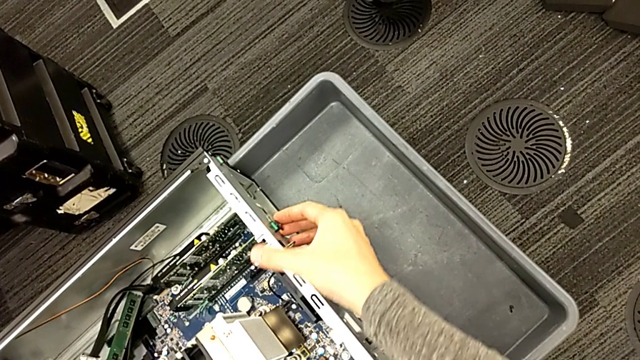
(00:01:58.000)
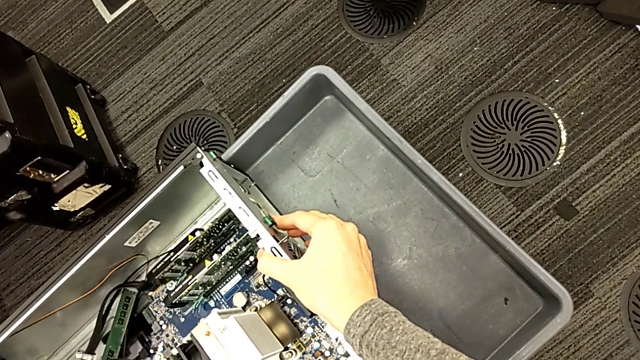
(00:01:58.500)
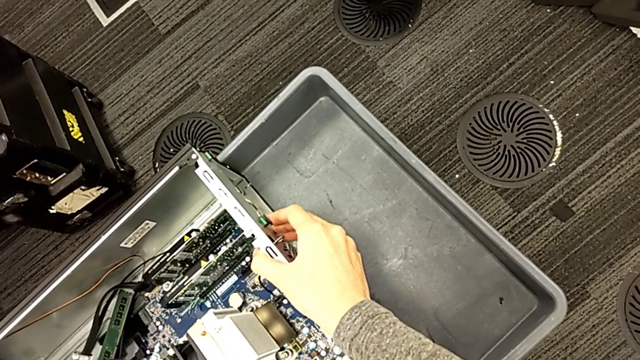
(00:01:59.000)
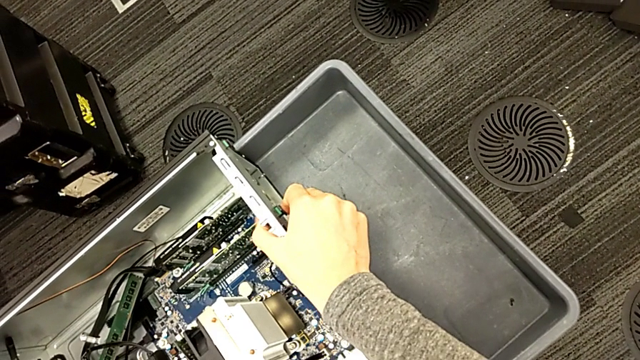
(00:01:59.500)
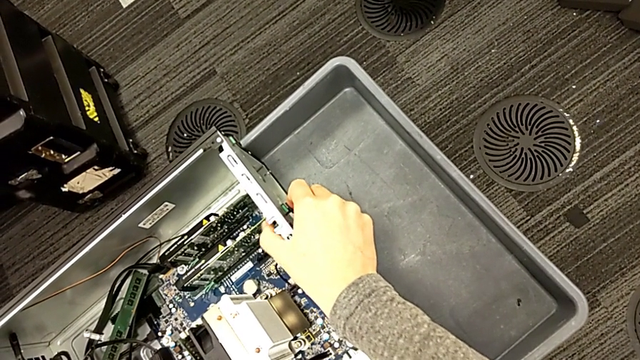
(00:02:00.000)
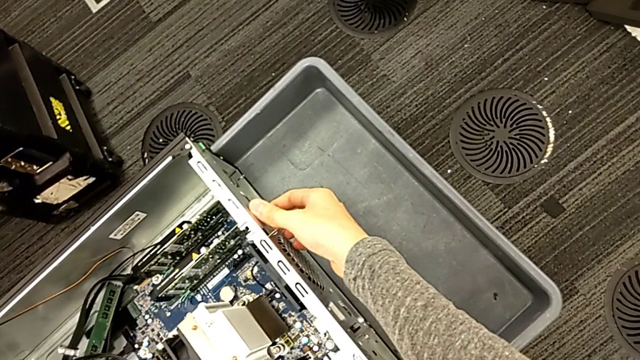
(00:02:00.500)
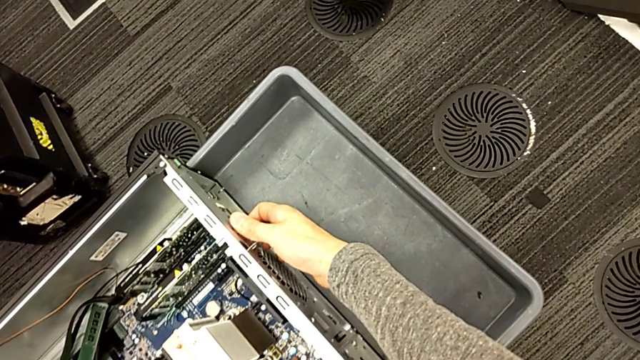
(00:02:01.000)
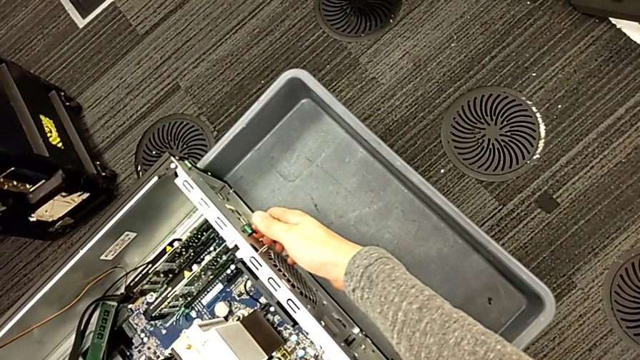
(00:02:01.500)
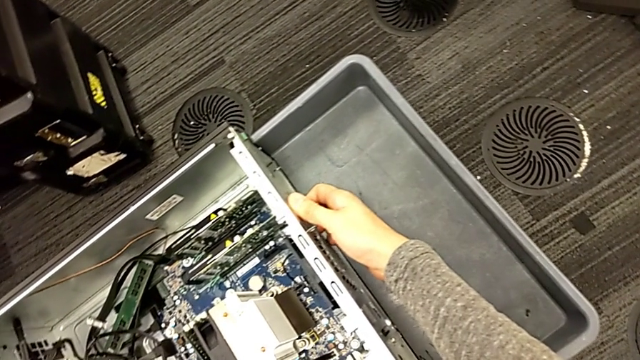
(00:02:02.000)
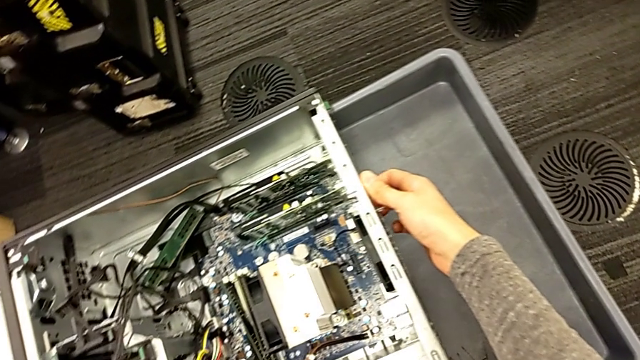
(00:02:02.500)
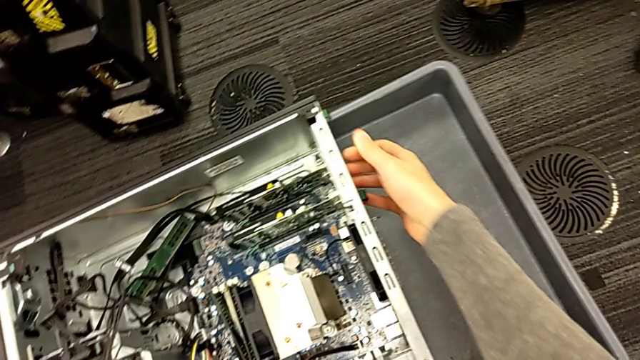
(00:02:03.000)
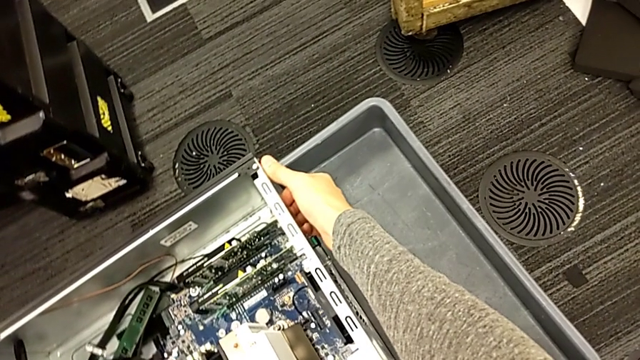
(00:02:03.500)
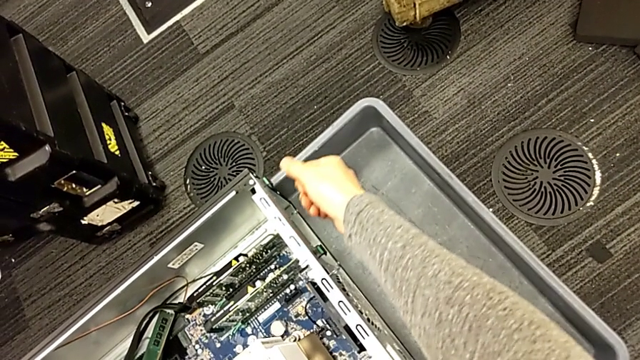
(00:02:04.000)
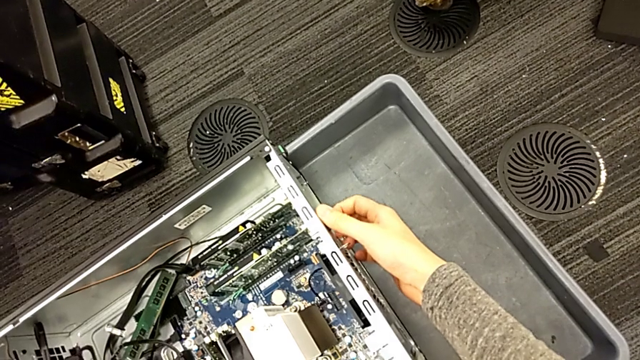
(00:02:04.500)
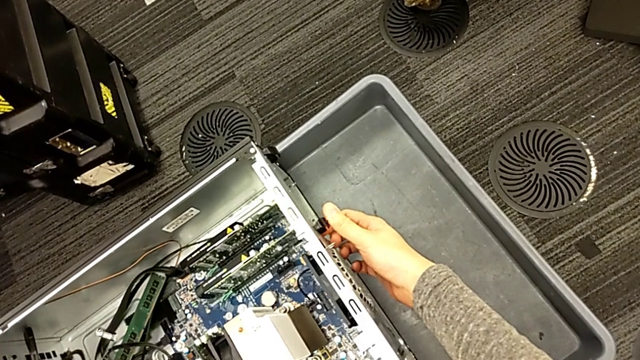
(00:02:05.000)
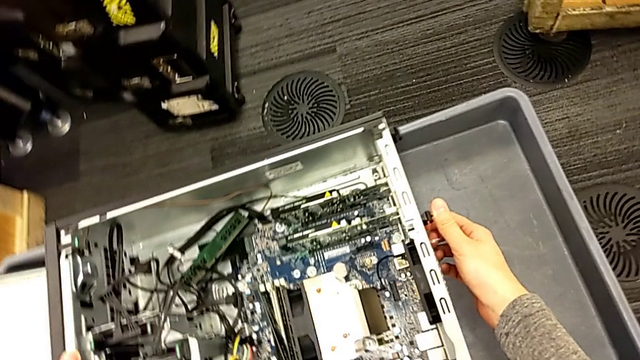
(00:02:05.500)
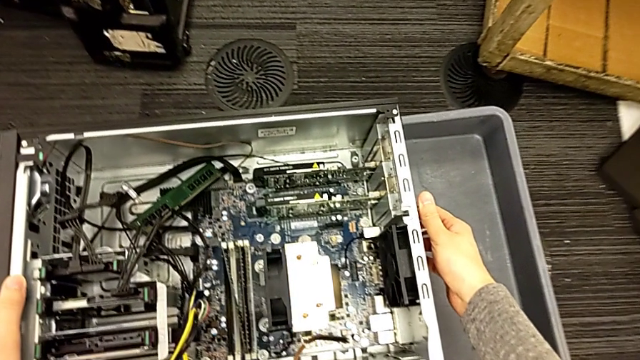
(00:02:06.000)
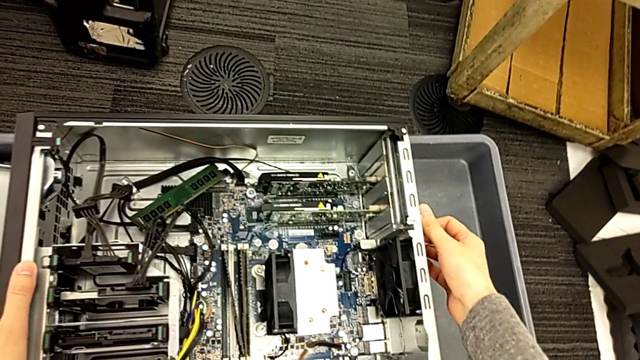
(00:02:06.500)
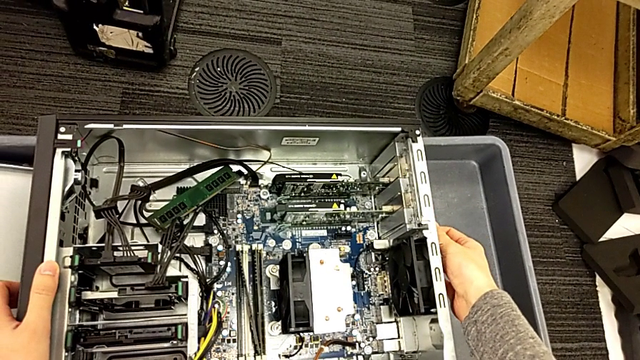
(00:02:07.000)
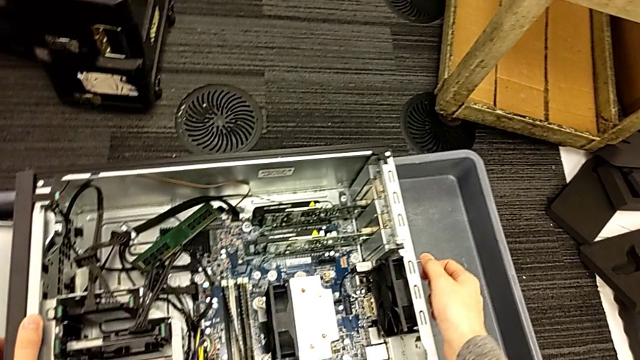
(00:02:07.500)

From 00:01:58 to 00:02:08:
The camera wearer is removing the graphic card from the computer tower. They keep pressing the green computer tab.

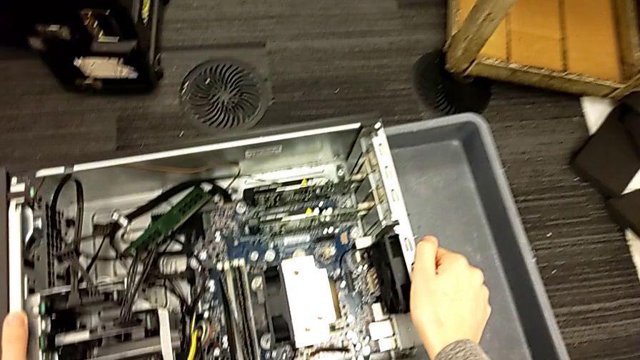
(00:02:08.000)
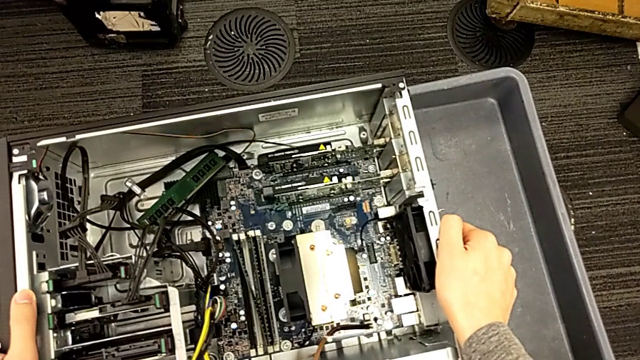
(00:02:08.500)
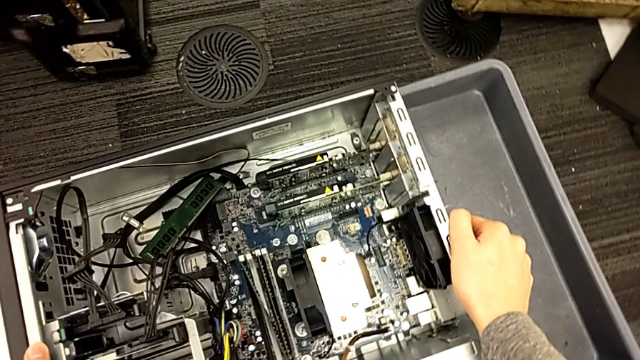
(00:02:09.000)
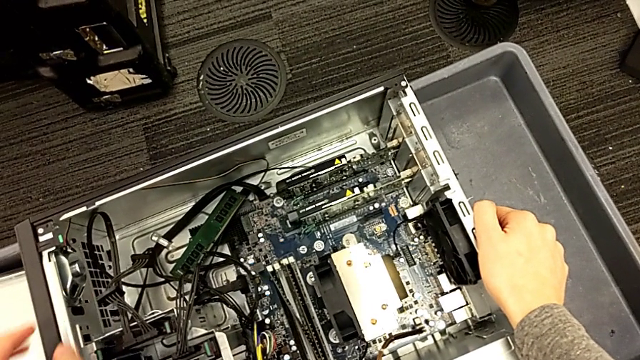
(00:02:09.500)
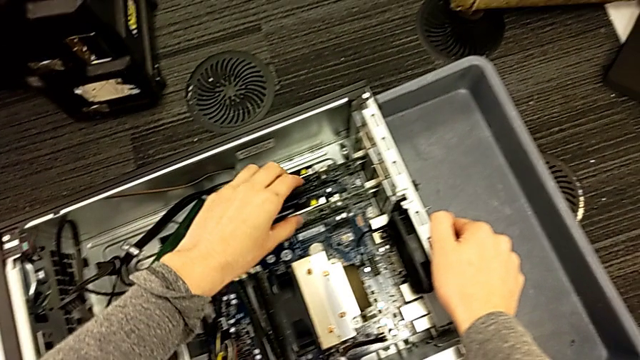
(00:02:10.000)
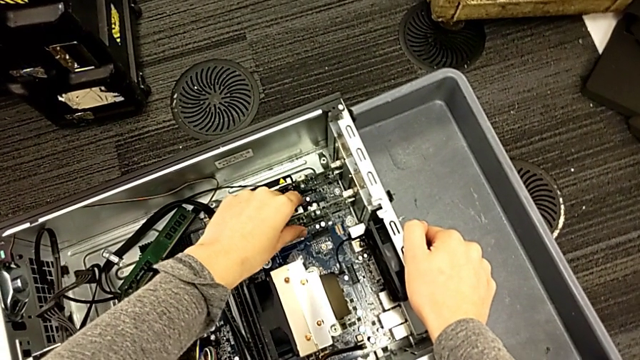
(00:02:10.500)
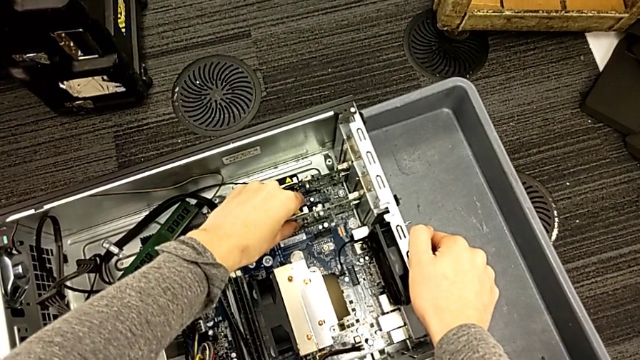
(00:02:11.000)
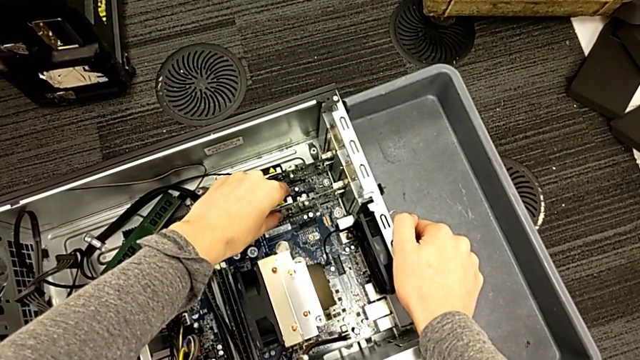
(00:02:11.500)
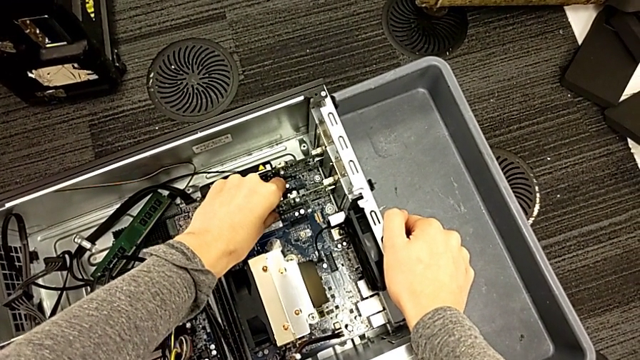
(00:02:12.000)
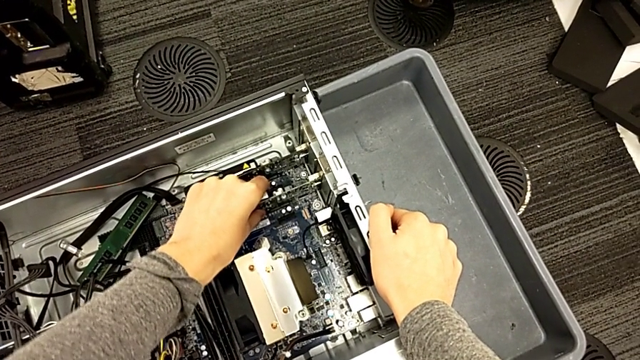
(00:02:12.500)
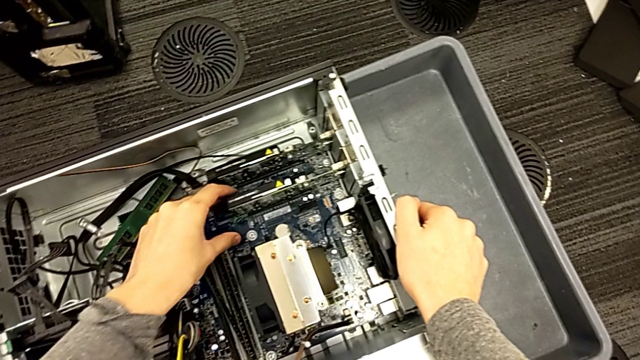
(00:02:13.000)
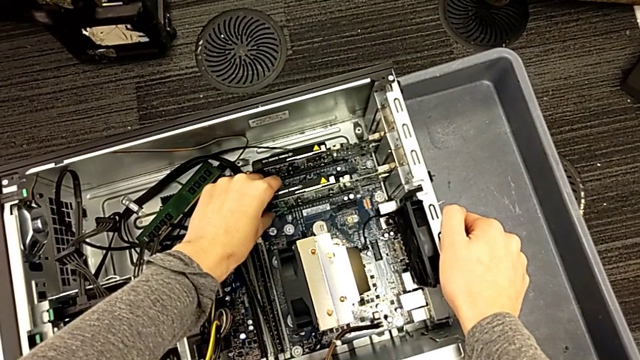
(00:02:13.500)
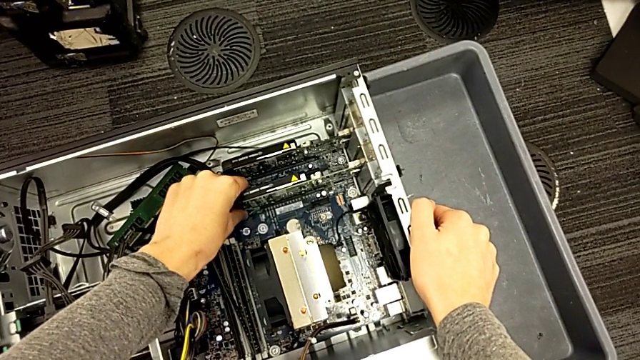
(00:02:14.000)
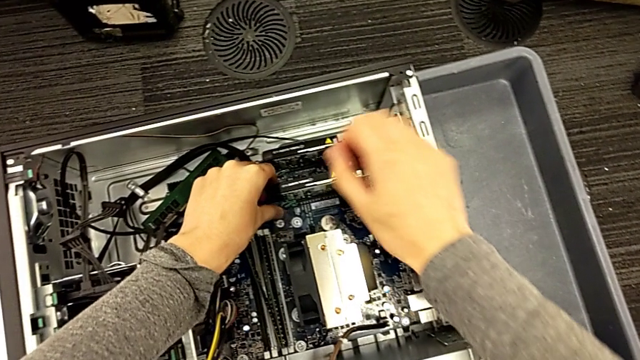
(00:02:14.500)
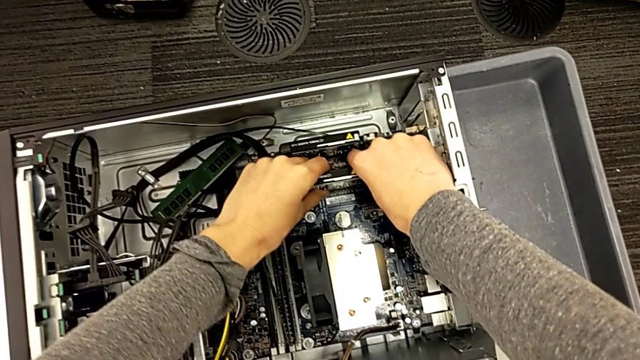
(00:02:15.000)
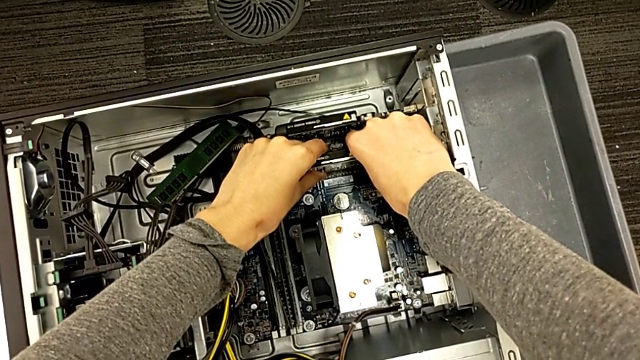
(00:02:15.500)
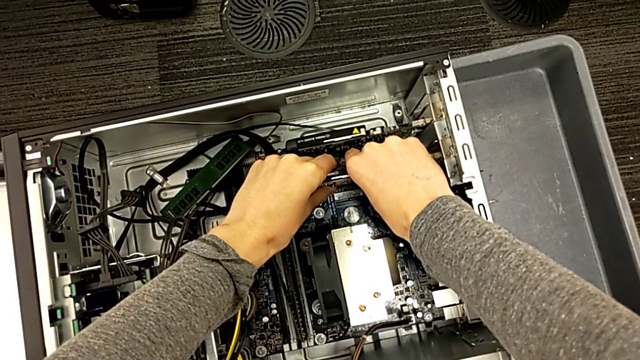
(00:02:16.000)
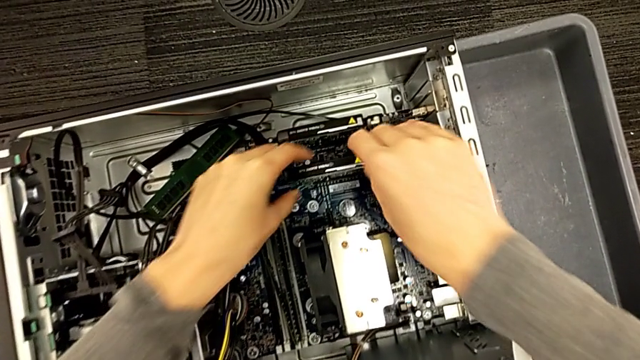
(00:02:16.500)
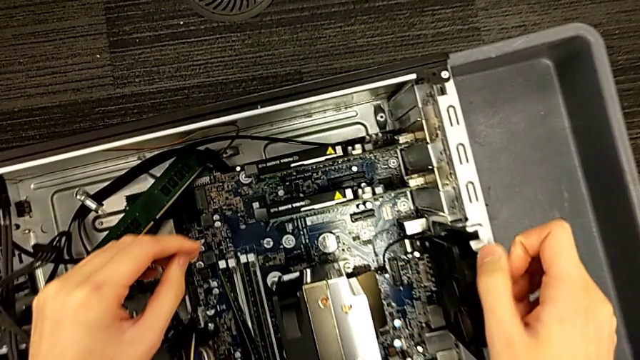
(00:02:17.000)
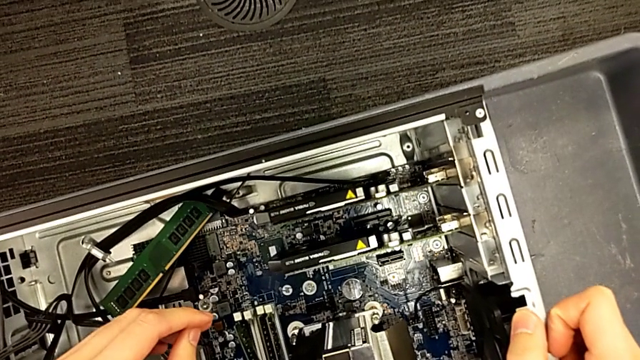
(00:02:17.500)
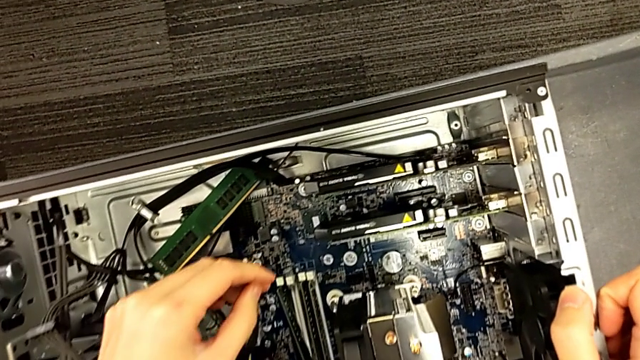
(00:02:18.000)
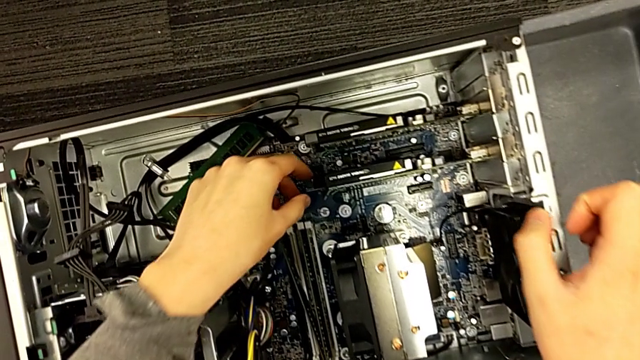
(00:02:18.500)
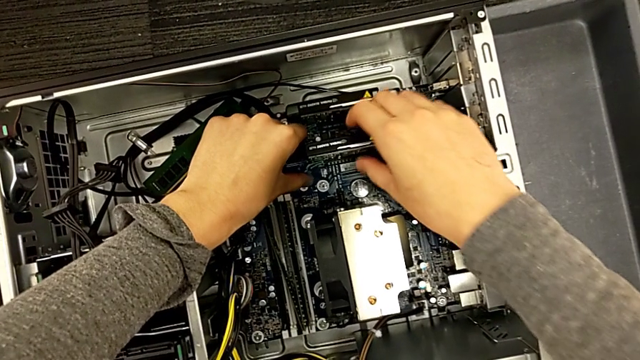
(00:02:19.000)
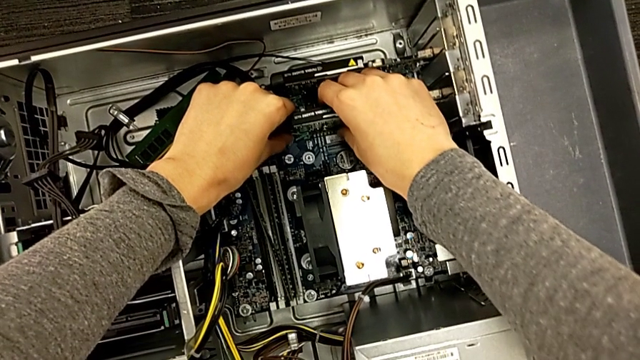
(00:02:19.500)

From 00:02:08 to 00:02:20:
The camera wearer is removing the graphic card from the computer tower. They grab the first graphic card, pull the graphic card inside and begin to withdraw the graphic card inside.
